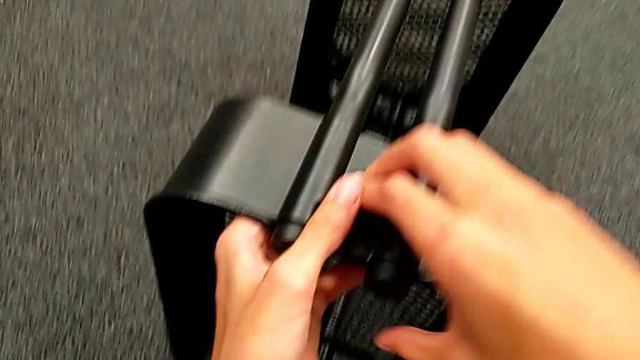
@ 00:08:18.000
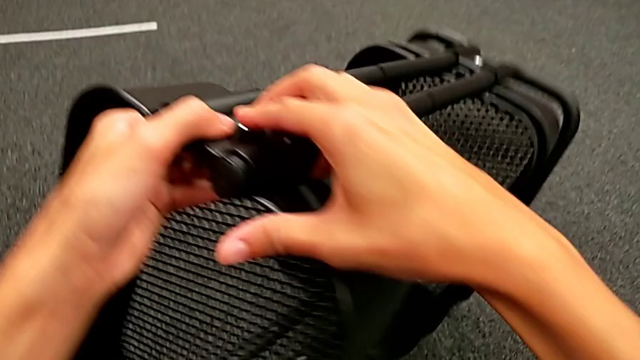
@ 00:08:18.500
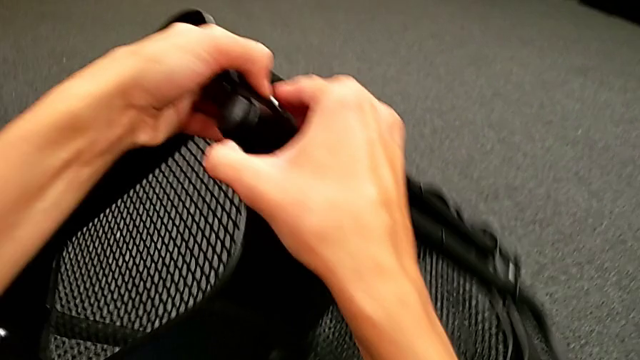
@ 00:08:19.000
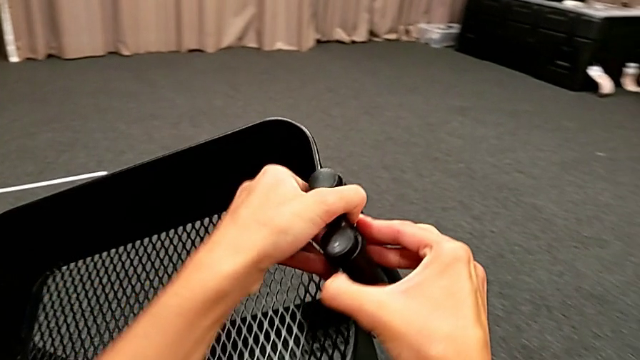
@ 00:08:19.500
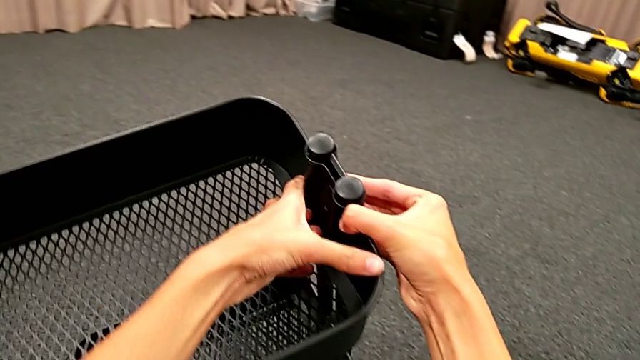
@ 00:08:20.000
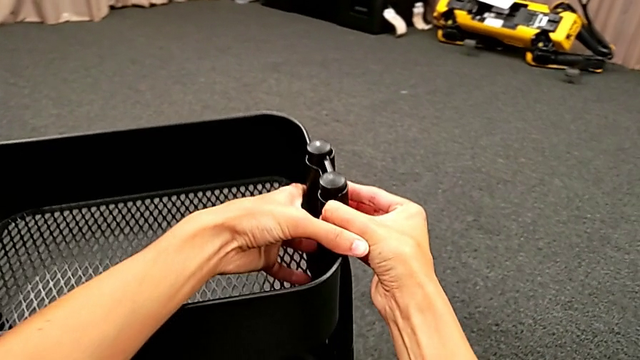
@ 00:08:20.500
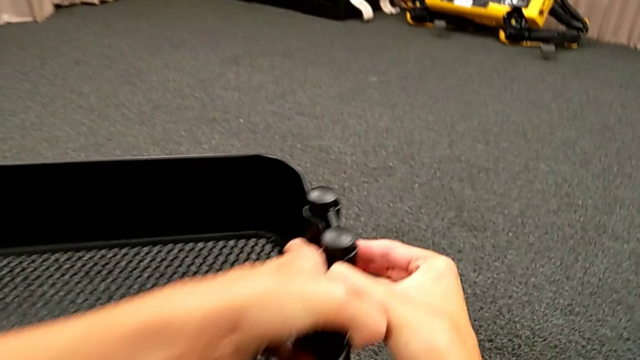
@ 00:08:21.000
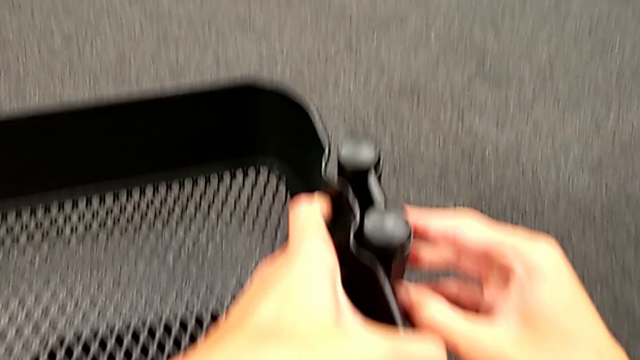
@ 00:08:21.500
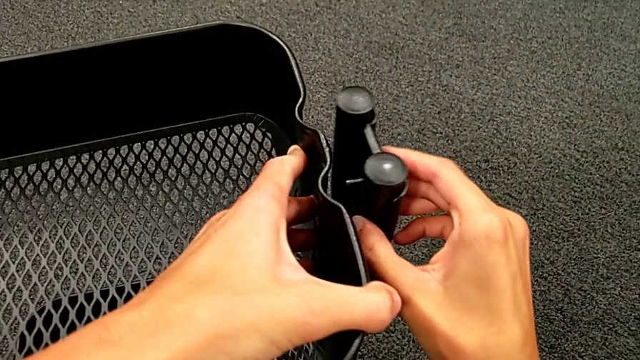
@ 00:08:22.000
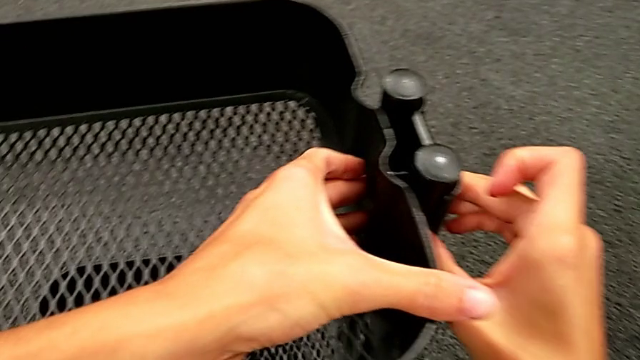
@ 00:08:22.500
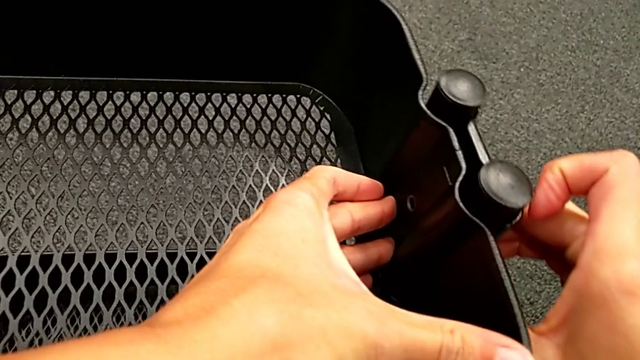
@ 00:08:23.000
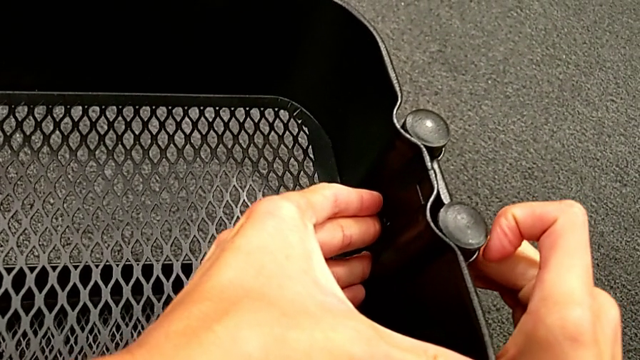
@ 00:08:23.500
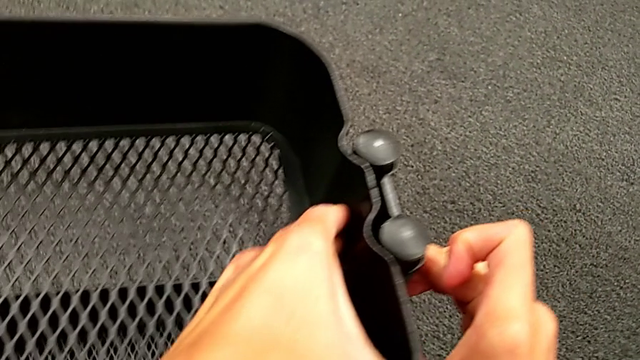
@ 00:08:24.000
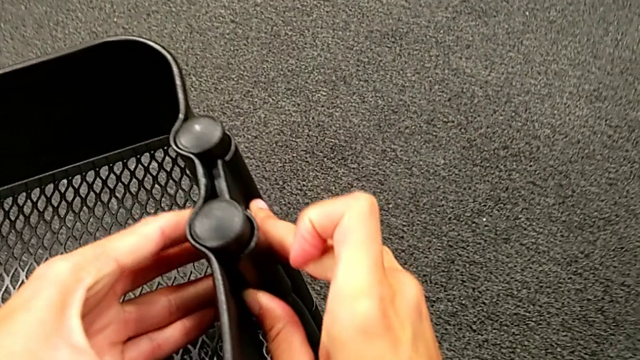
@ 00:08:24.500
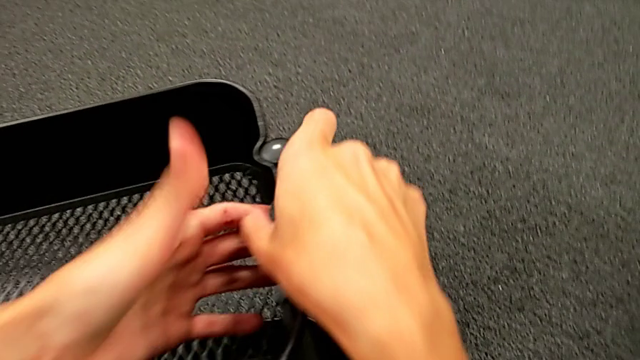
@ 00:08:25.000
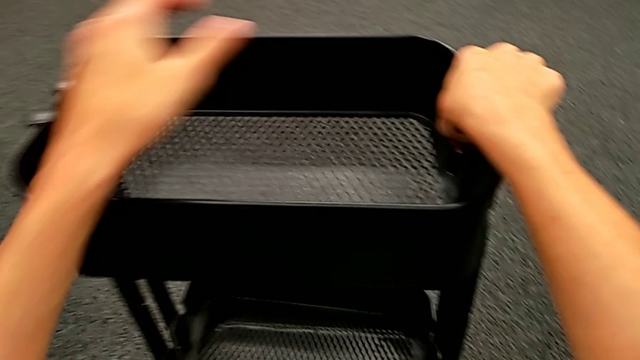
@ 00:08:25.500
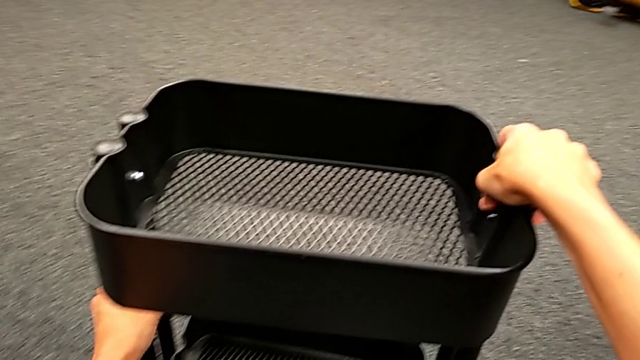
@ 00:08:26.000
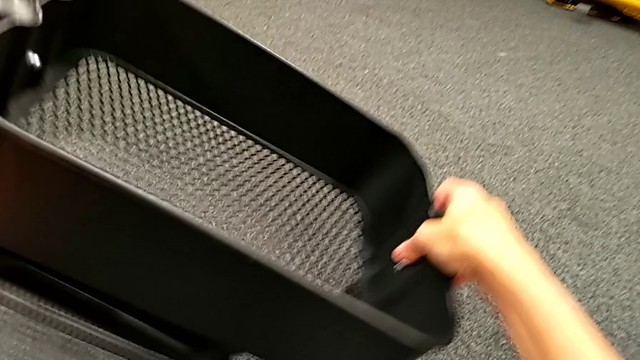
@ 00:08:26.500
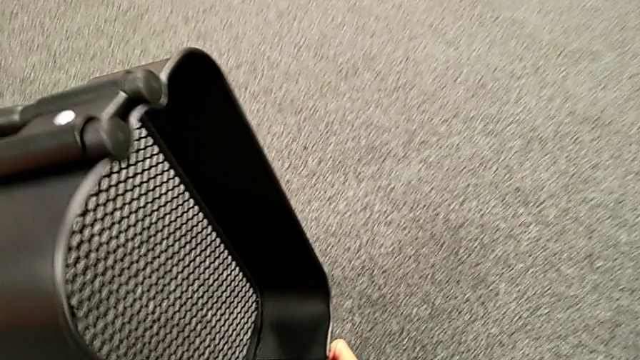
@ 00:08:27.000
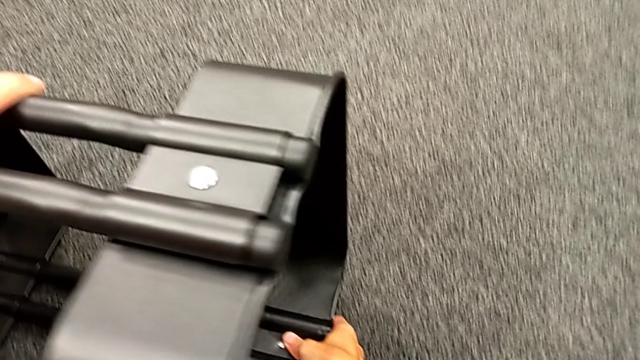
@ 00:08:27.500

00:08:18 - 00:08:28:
The camera wearer is placing the black grid tray between the side bars. They rotate the black frame, align the black grid tray and rotate the black frame.

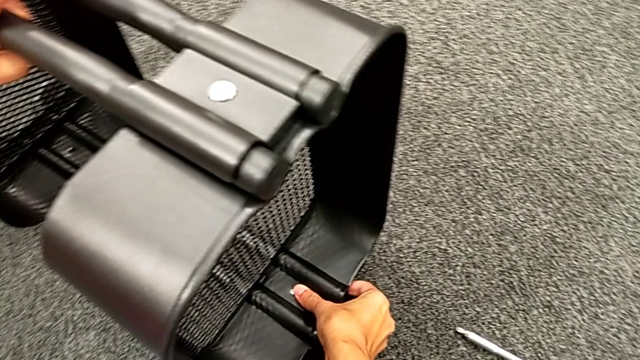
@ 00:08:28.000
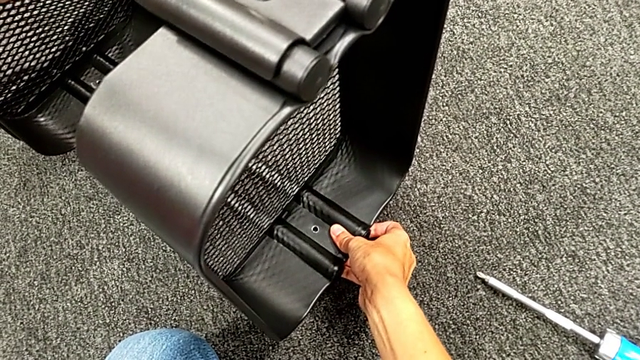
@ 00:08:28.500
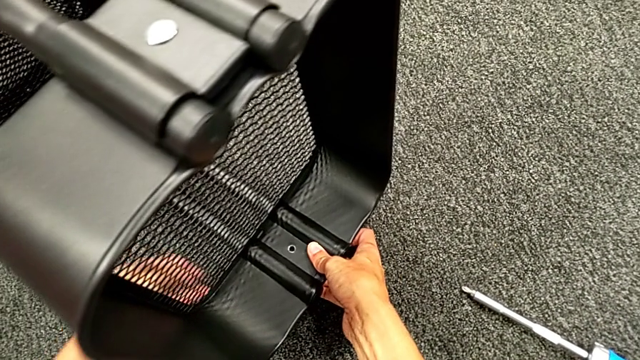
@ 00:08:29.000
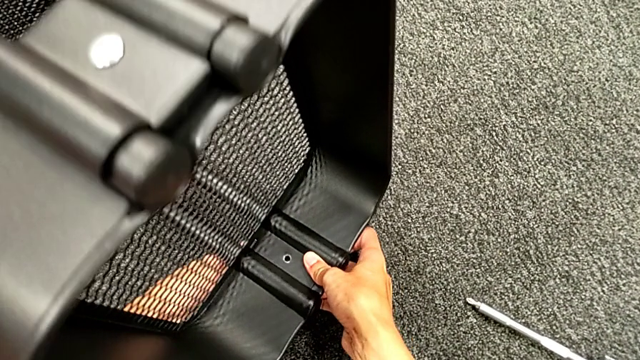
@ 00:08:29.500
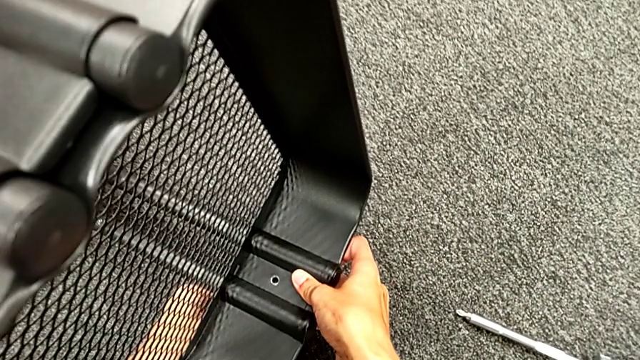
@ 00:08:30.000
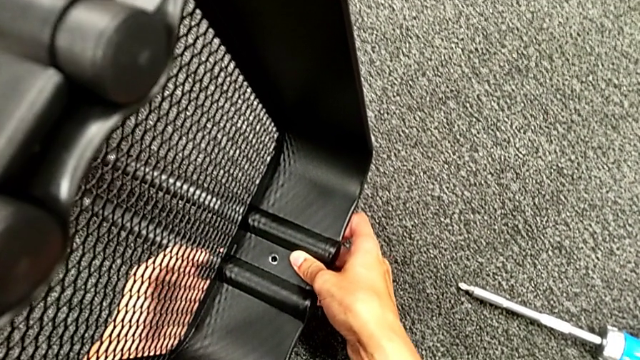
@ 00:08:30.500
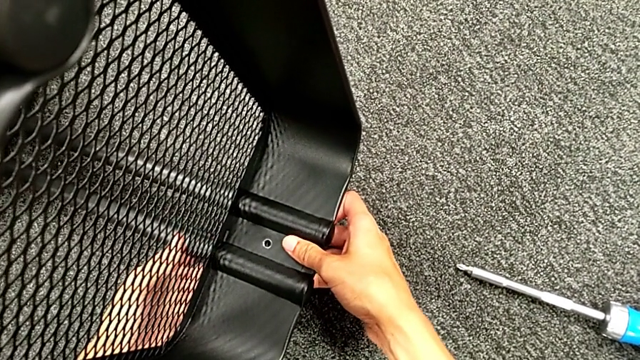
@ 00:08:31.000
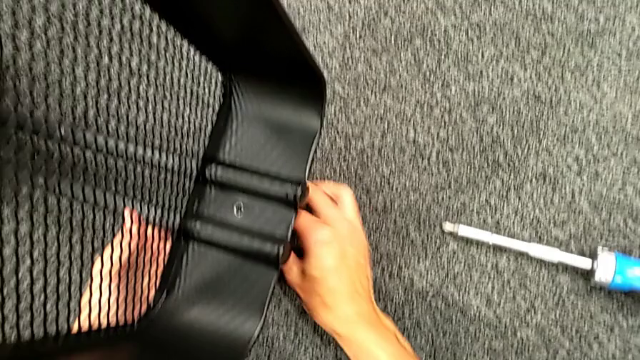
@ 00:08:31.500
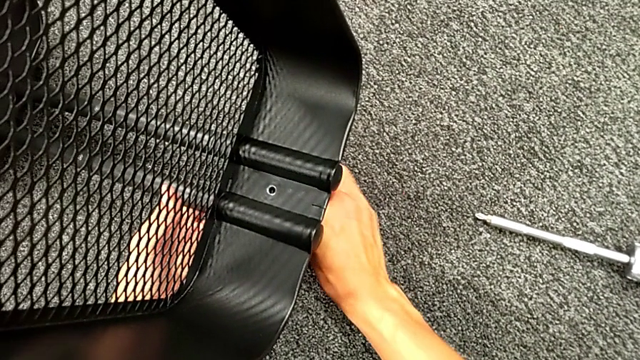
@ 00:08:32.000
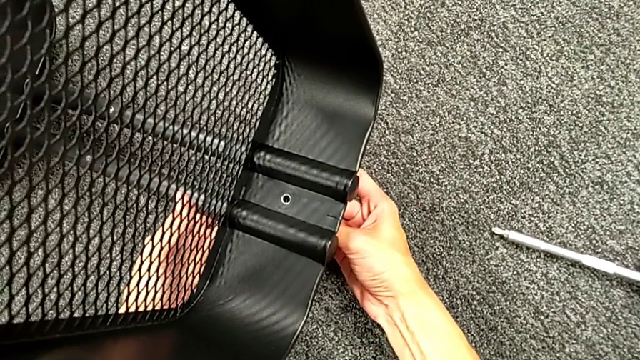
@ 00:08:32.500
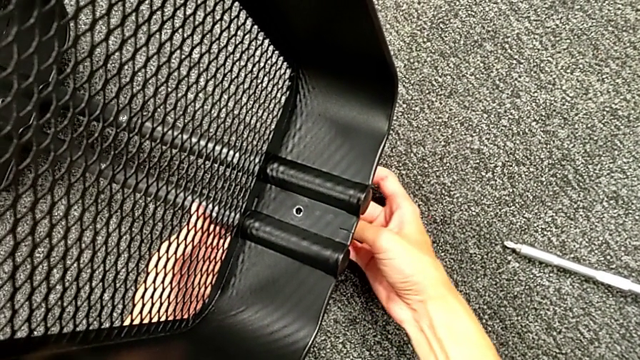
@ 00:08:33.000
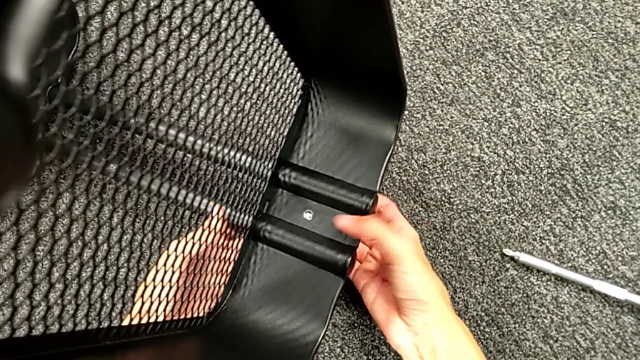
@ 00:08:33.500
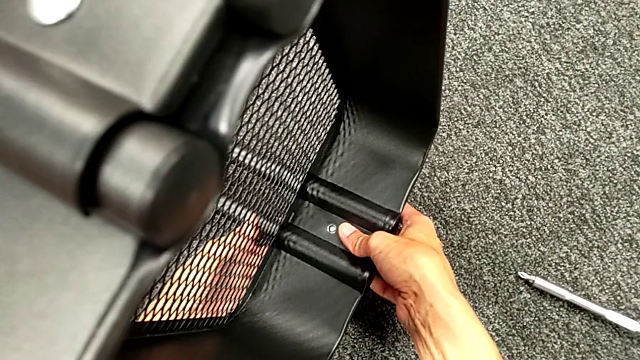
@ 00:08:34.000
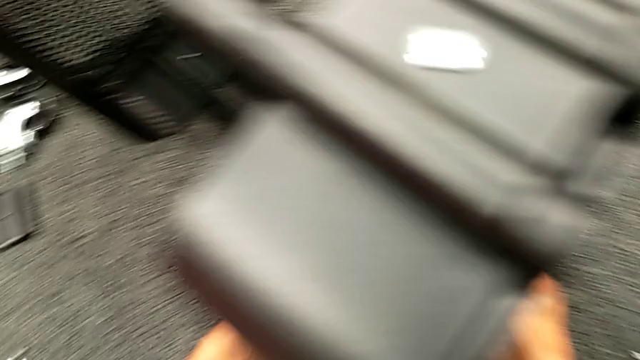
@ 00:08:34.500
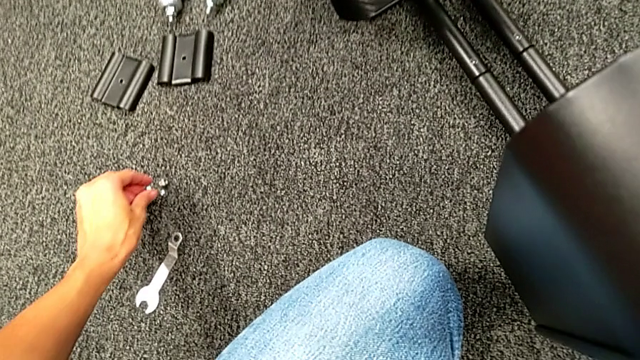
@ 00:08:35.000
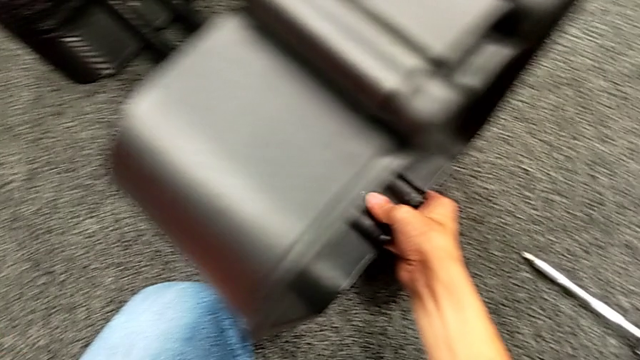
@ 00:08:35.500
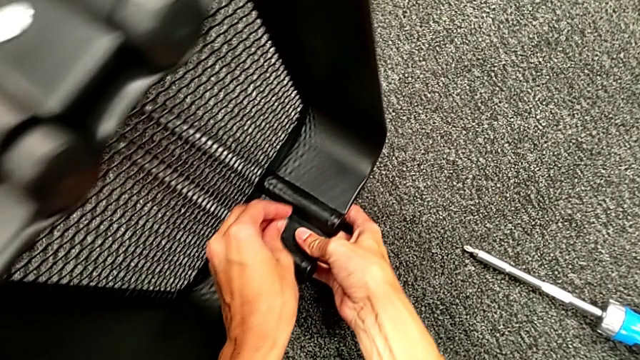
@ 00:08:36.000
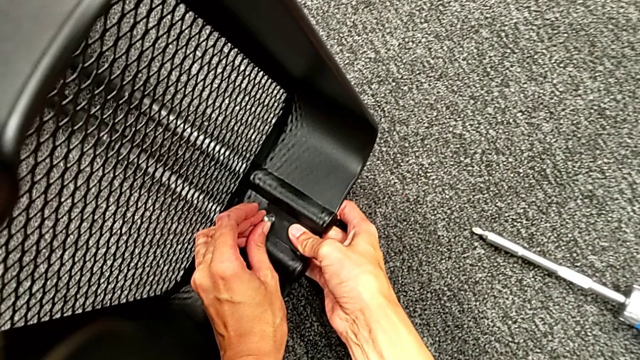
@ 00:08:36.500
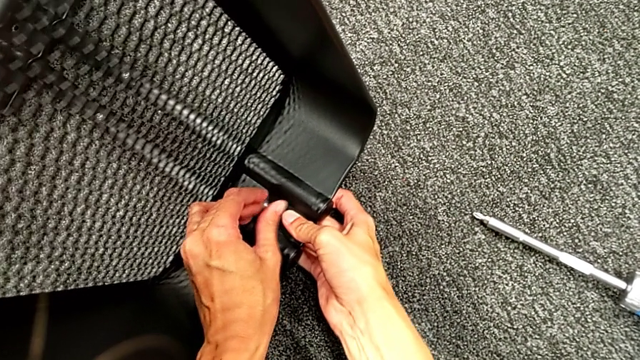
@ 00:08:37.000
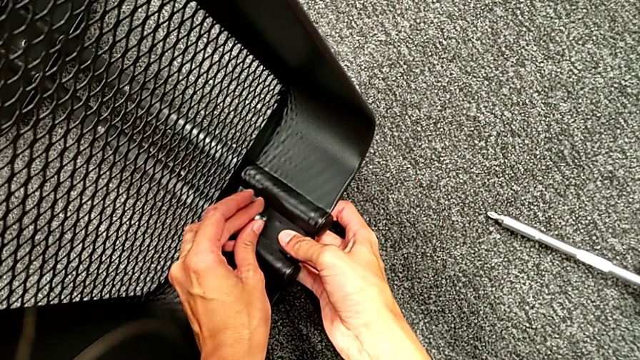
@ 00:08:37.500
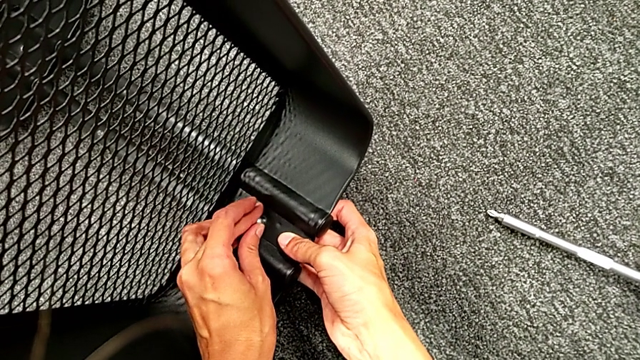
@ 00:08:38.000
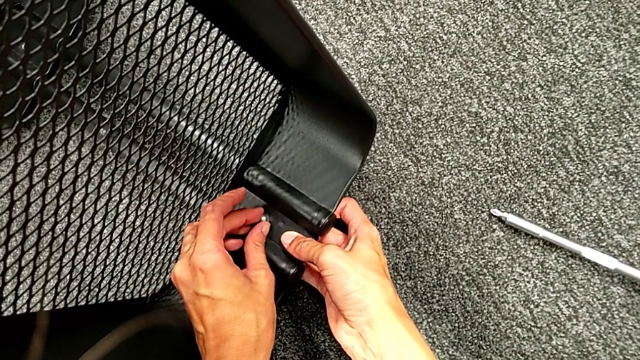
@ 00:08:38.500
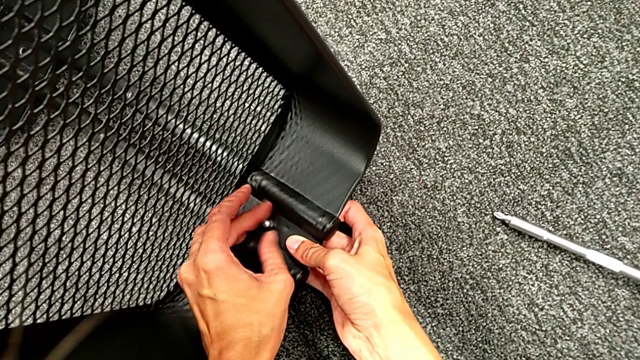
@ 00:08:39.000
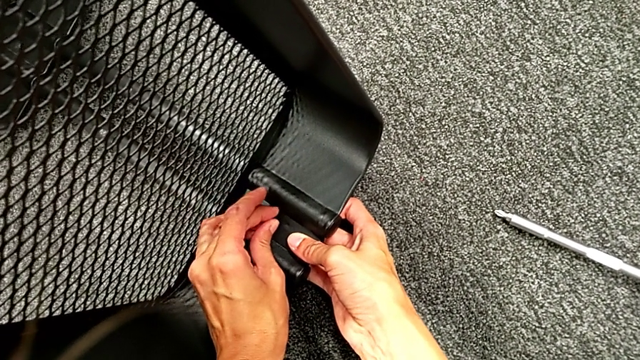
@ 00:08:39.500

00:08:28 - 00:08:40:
The camera wearer is placing the black grid tray between the side bars. They insert the second bolt, grab the second hexagon cap nut and begin to screw it.
